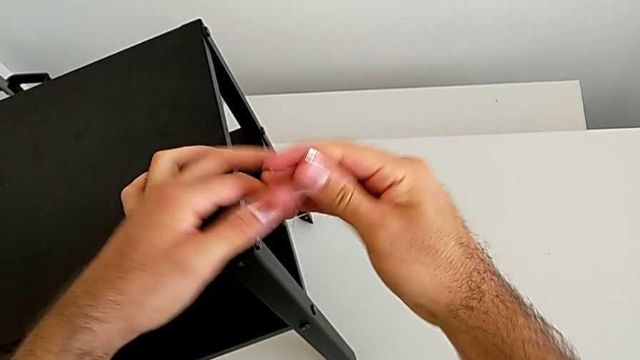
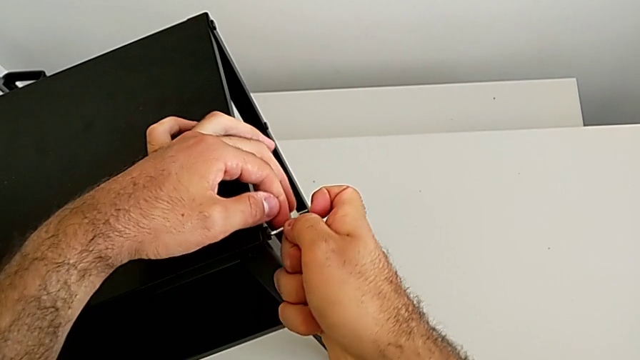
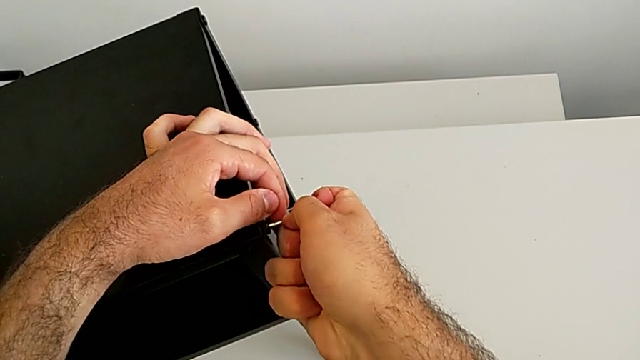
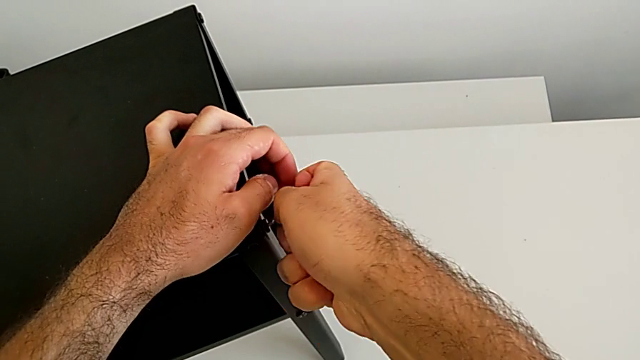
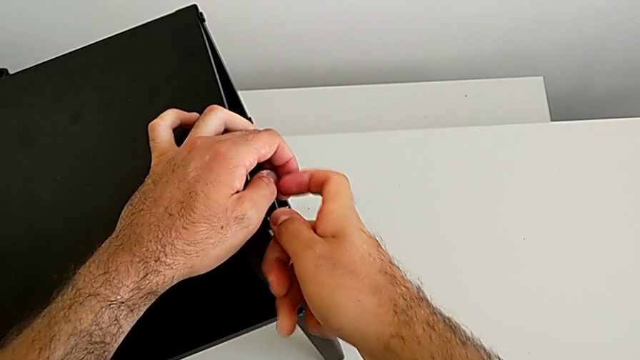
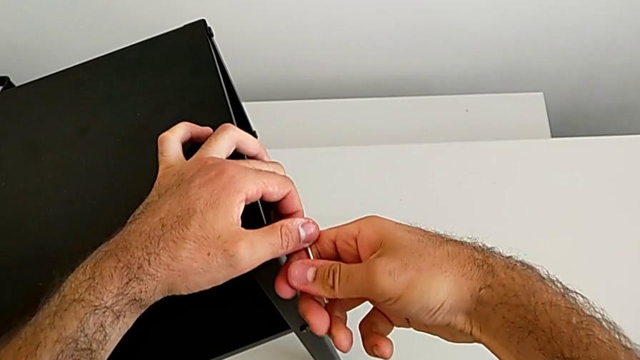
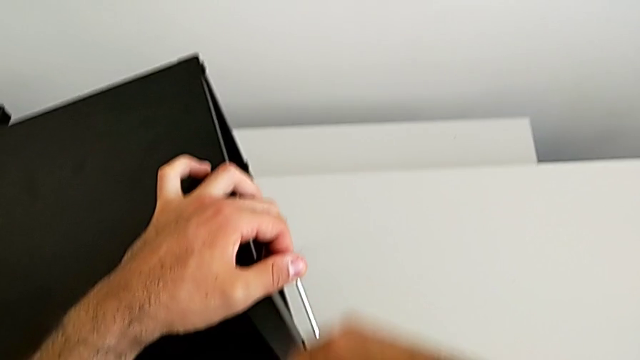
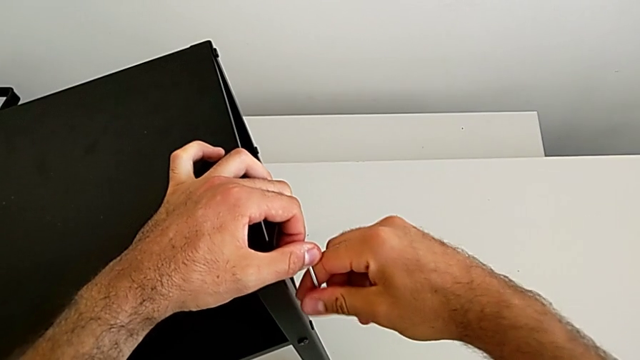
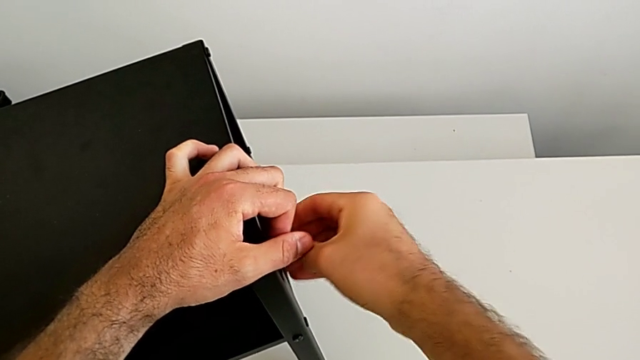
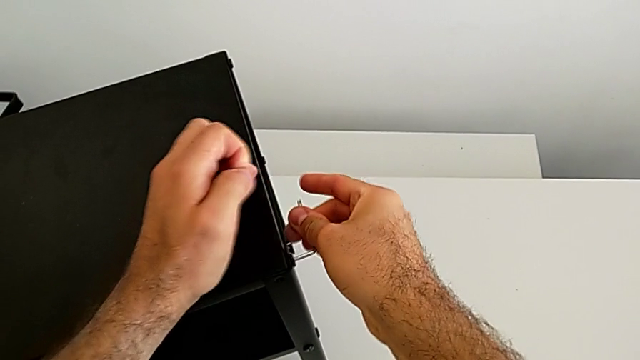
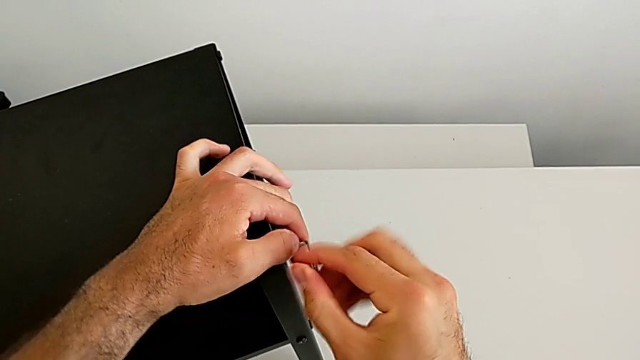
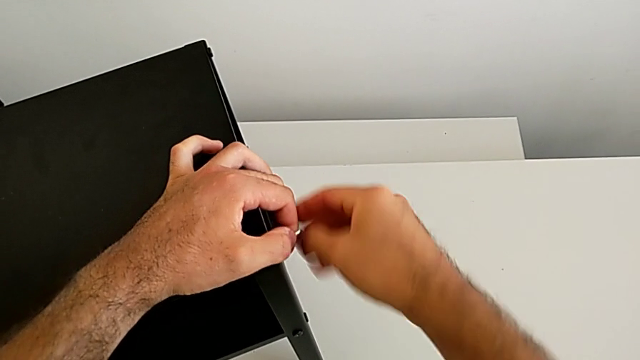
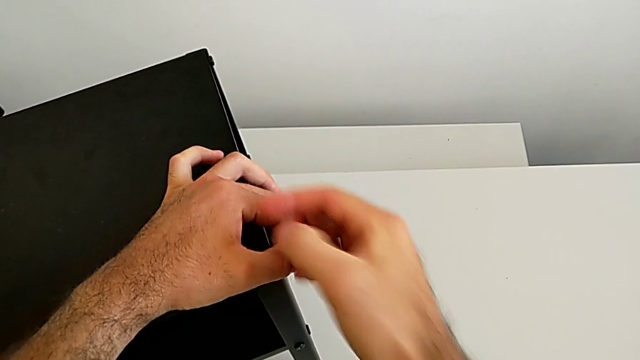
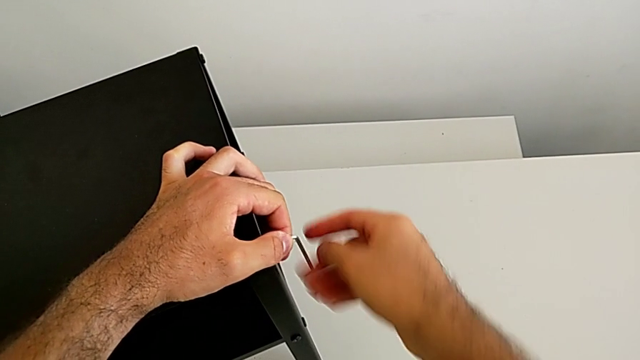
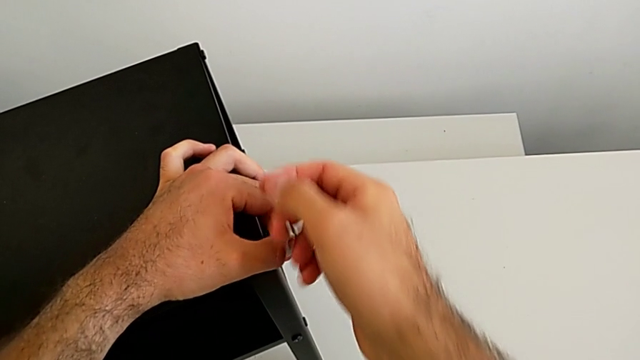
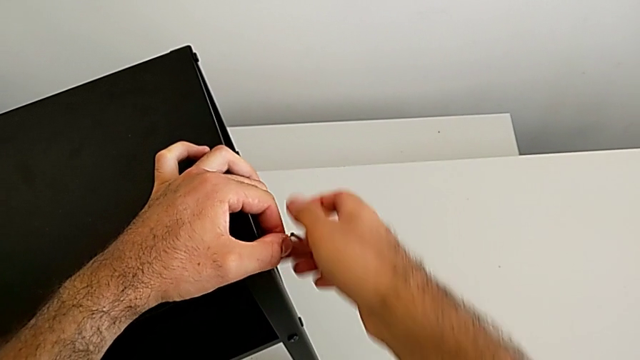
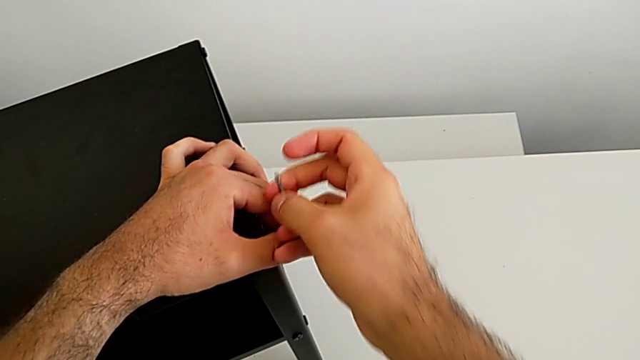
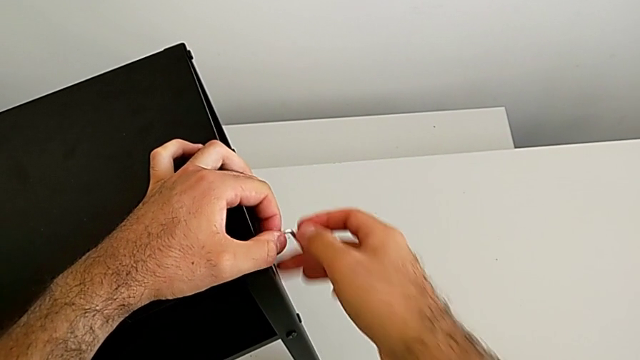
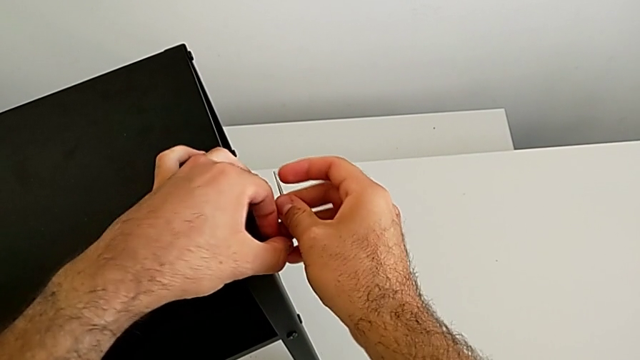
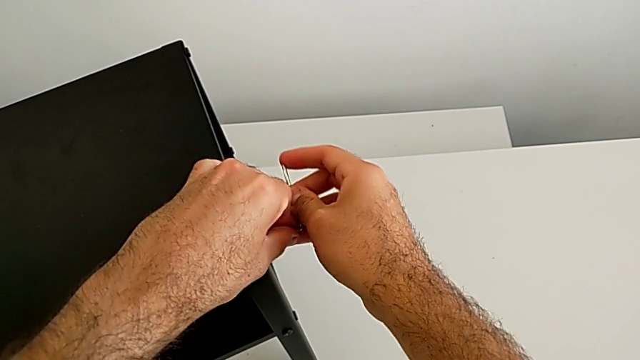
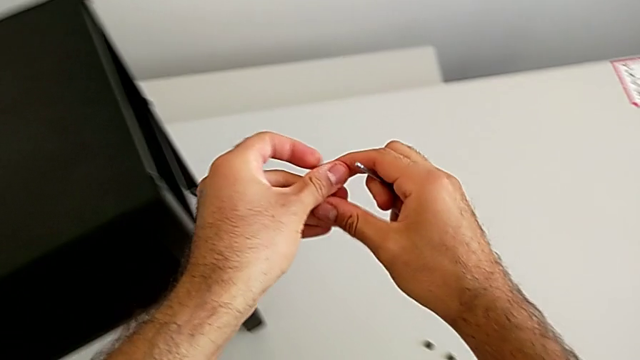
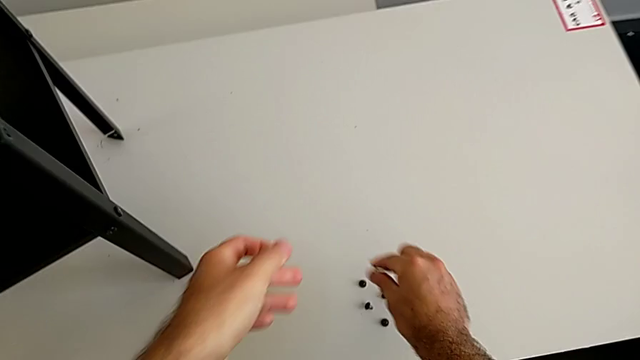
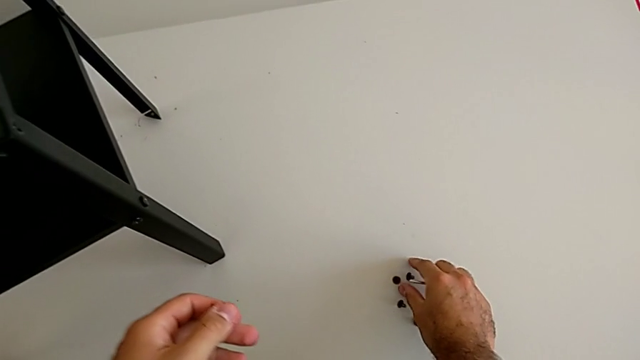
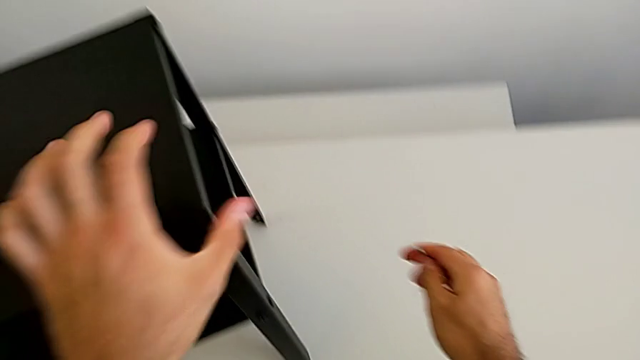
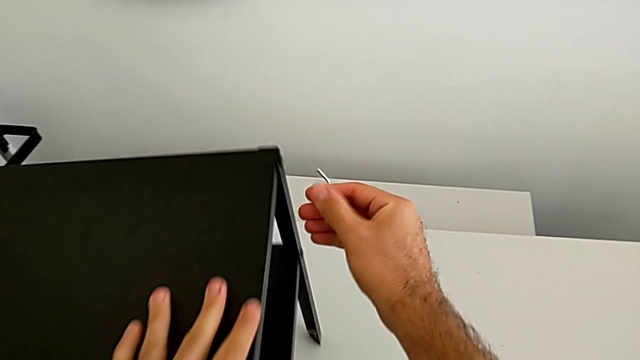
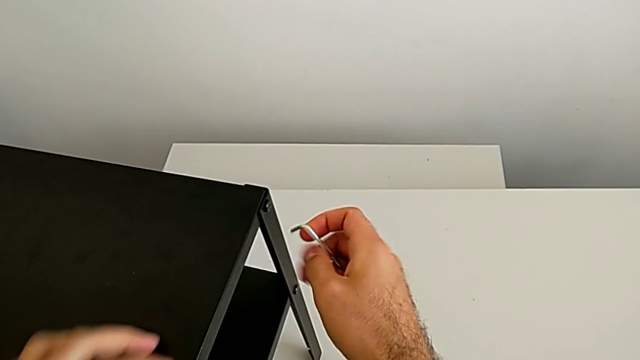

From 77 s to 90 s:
The camera wearer is disassembling the table top. They rotate the Allen wrench, insert it and unscrew the hex socket head. They withdraw the Allen wrench with the right hand, disassemble the hex socket head with the left hand, grab it with the right hand and place it with the right hand. They rotate the nightstand and approach the Allen wrench.

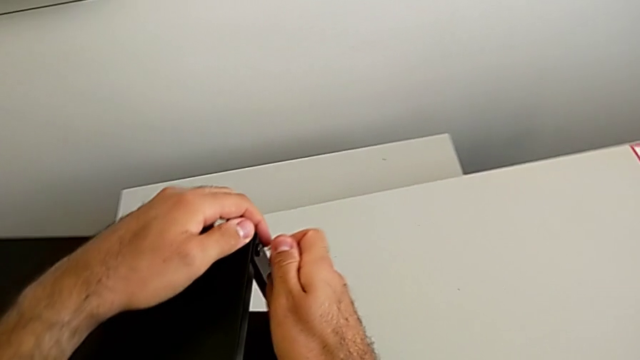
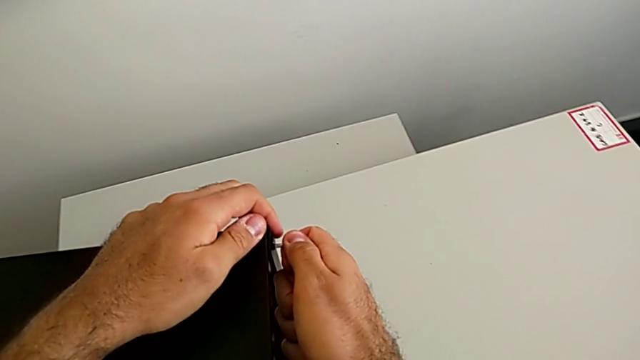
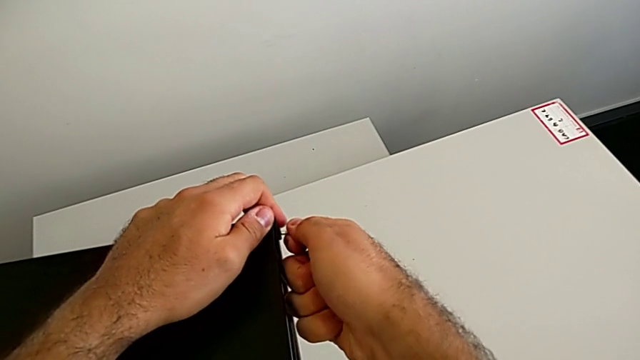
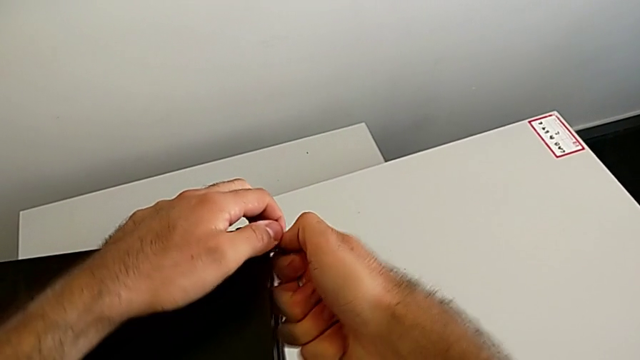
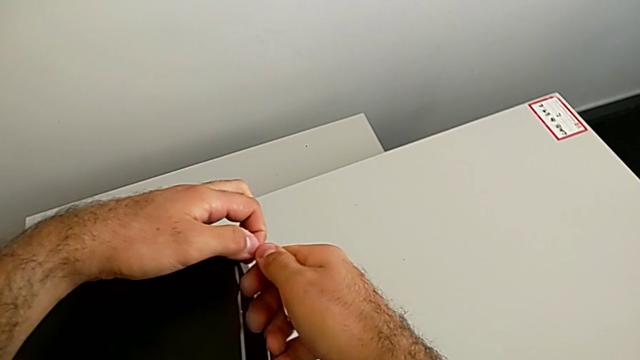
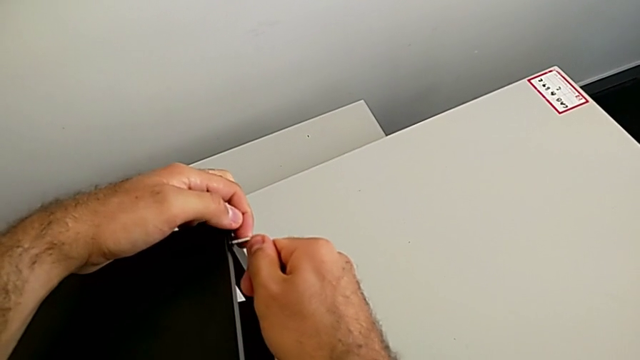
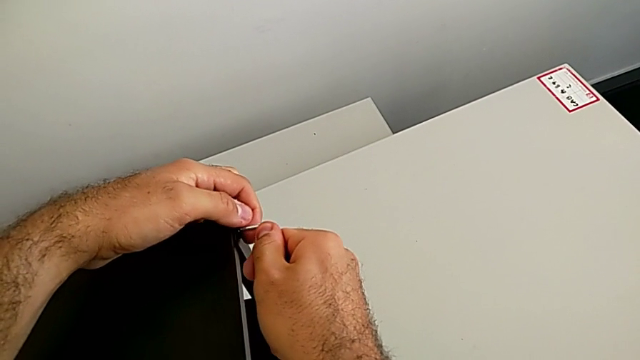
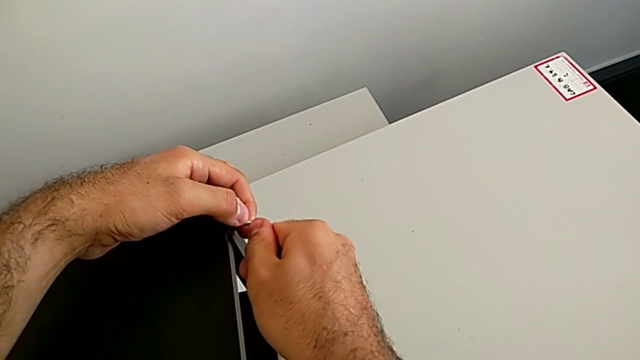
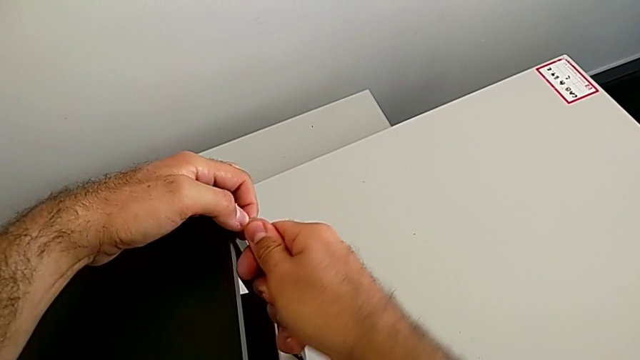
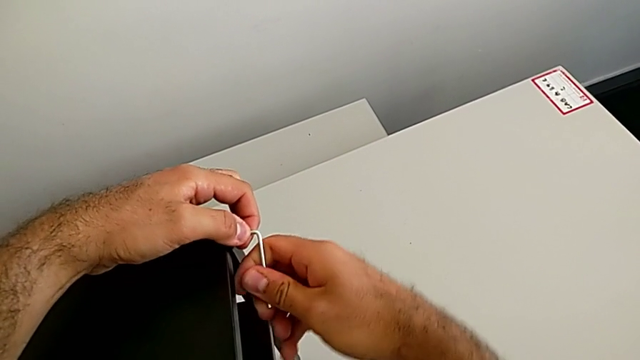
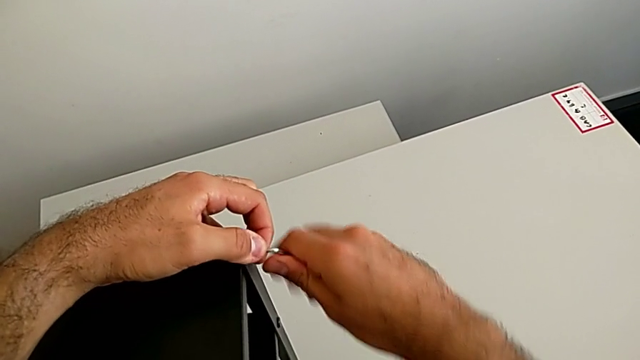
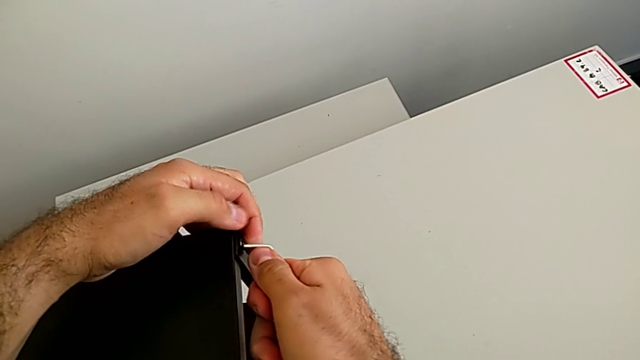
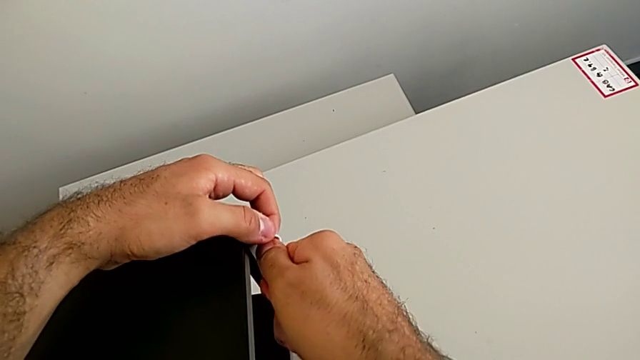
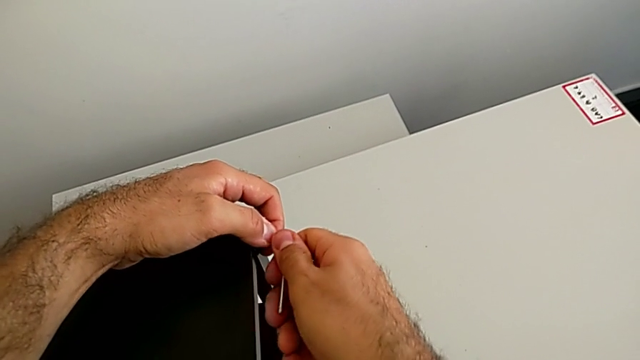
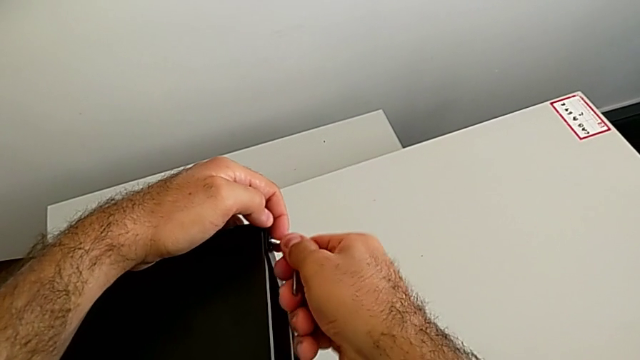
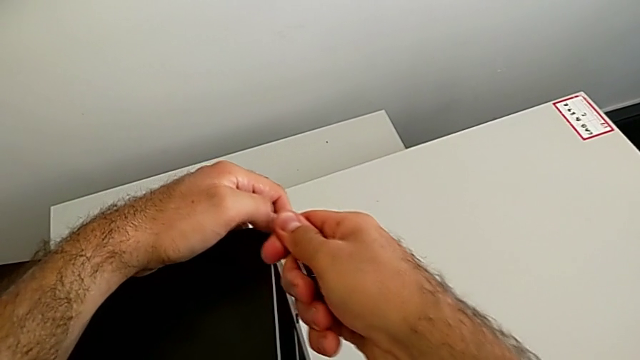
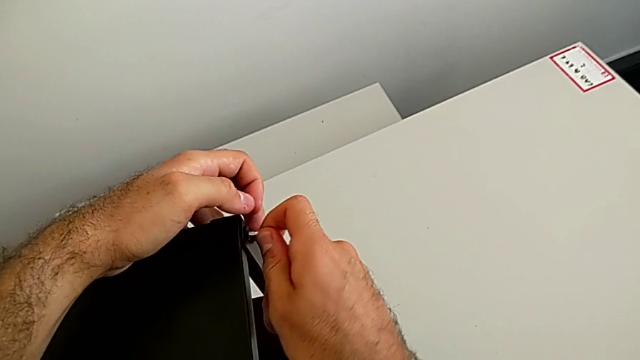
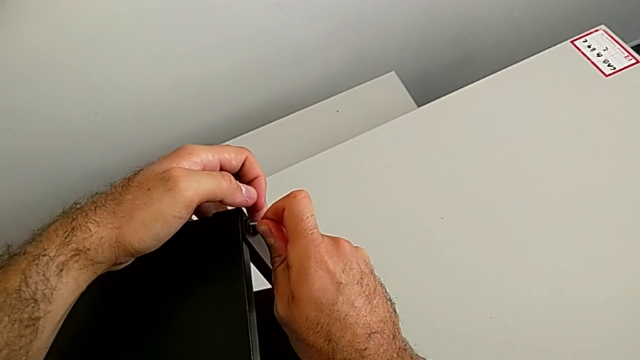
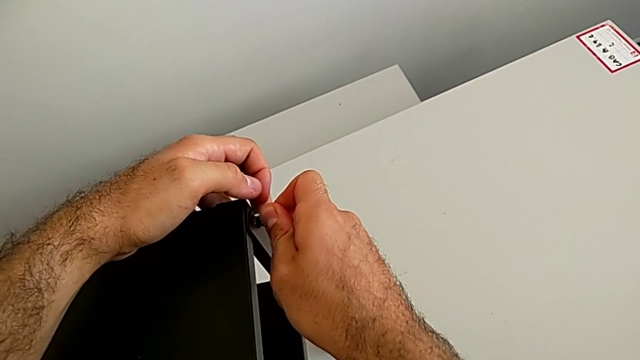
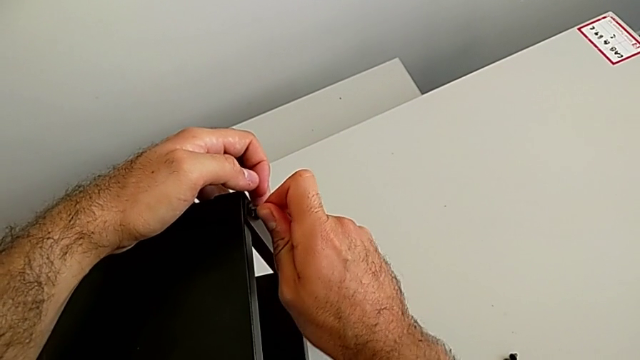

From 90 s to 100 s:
The camera wearer is disassembling the table top. They insert the Allen wrench.
